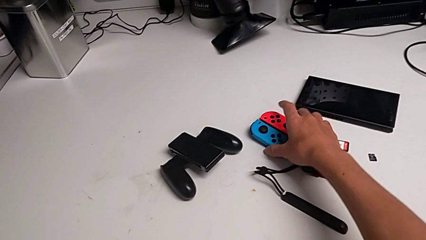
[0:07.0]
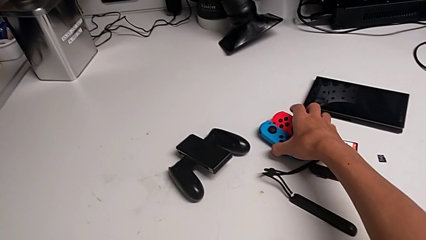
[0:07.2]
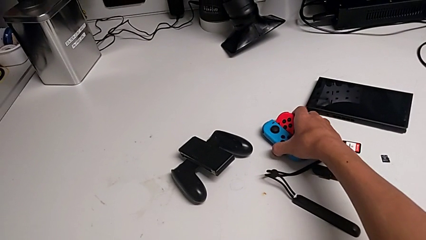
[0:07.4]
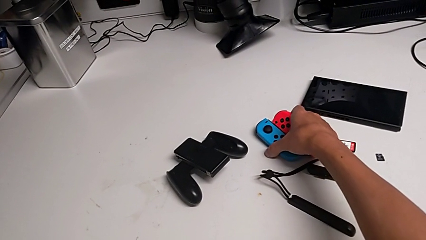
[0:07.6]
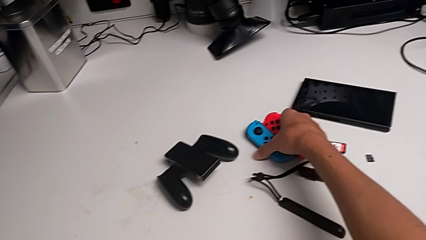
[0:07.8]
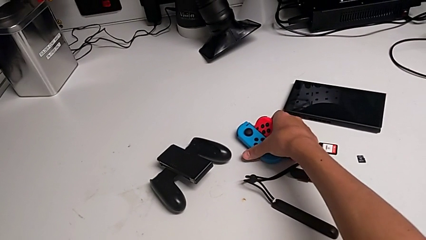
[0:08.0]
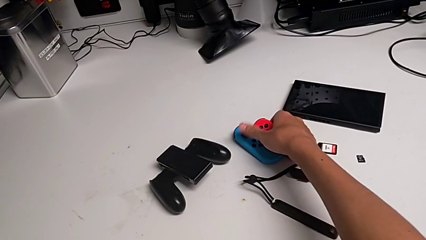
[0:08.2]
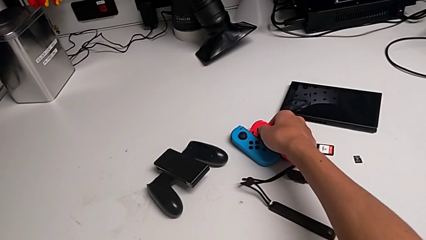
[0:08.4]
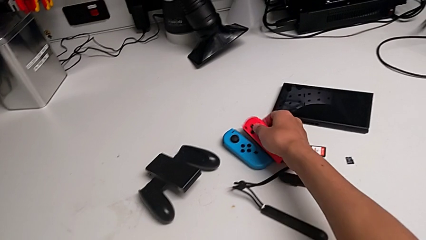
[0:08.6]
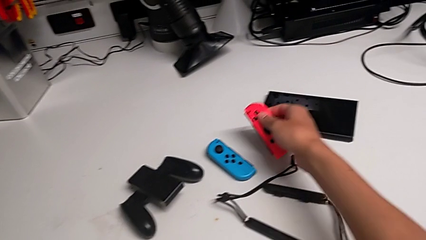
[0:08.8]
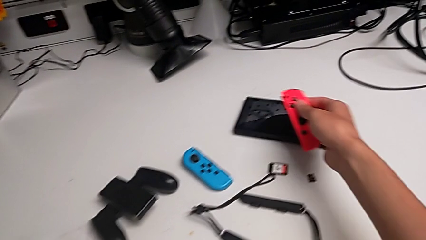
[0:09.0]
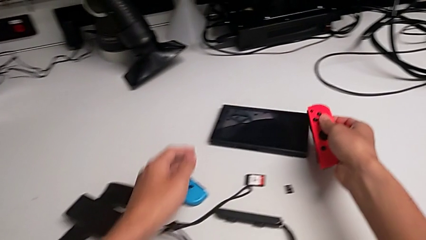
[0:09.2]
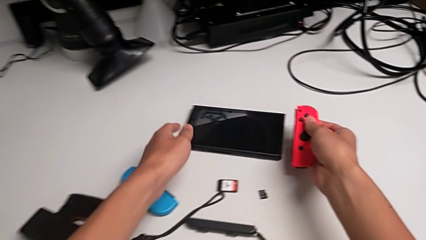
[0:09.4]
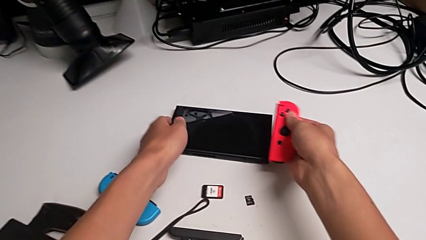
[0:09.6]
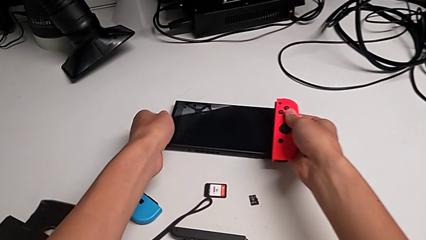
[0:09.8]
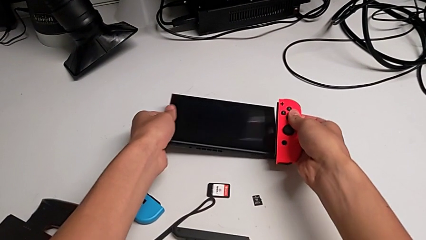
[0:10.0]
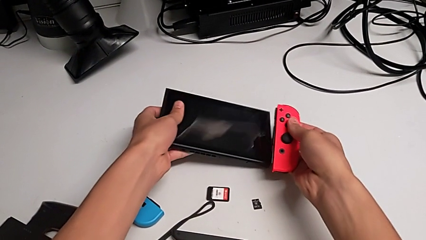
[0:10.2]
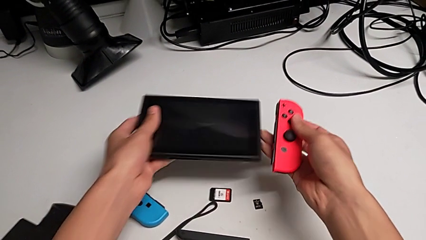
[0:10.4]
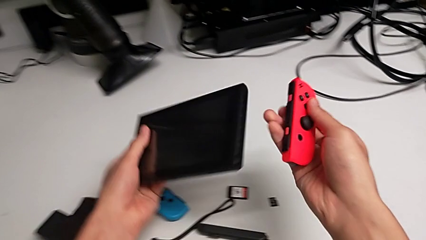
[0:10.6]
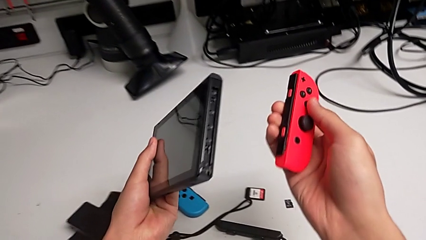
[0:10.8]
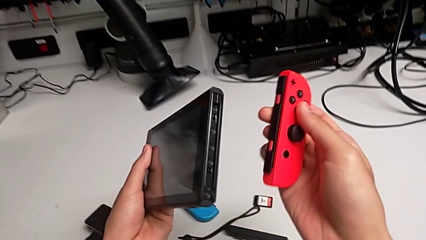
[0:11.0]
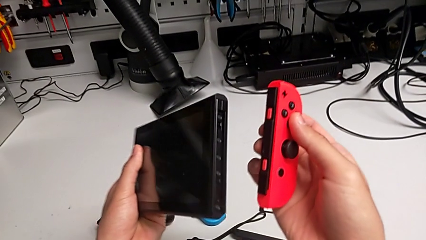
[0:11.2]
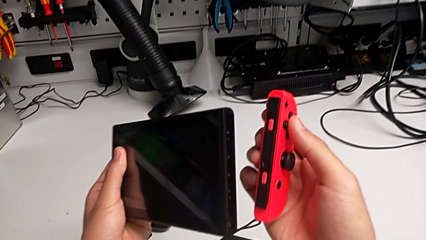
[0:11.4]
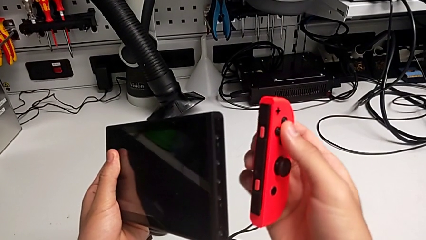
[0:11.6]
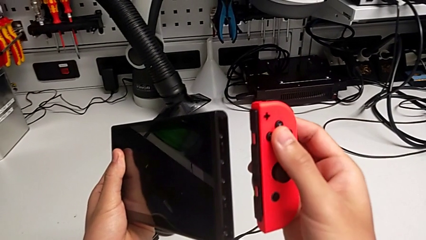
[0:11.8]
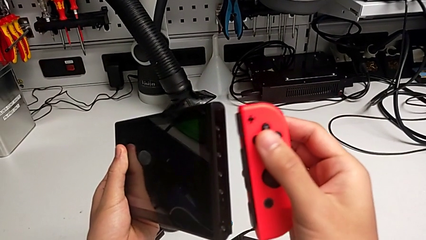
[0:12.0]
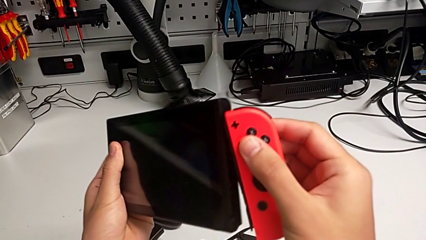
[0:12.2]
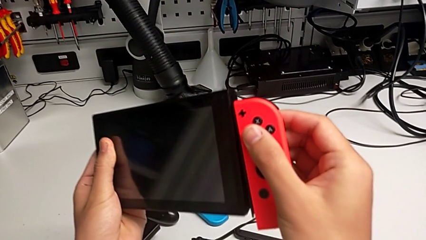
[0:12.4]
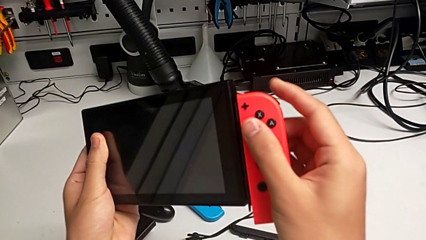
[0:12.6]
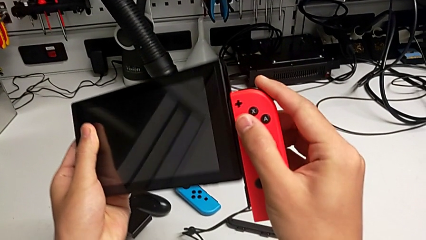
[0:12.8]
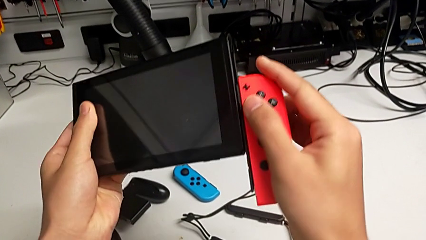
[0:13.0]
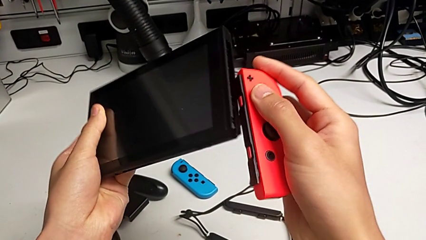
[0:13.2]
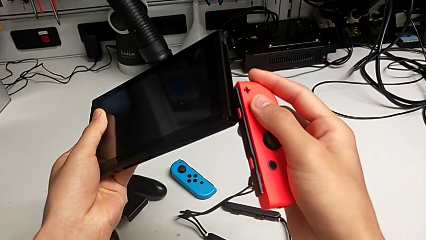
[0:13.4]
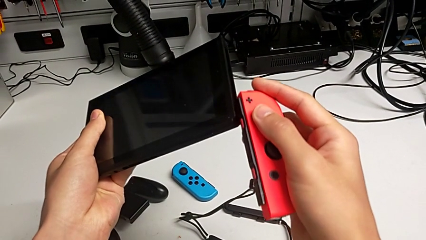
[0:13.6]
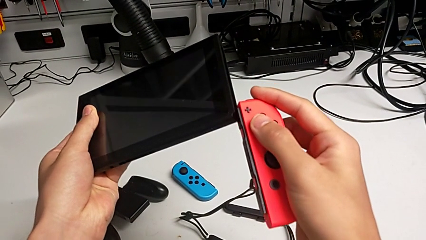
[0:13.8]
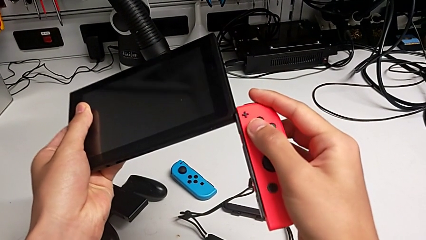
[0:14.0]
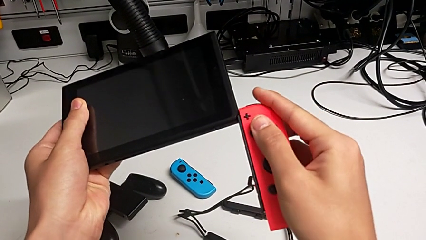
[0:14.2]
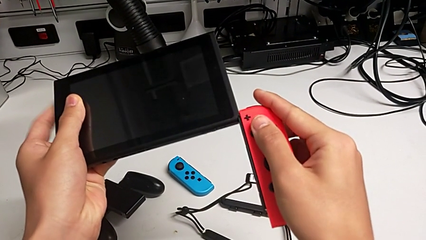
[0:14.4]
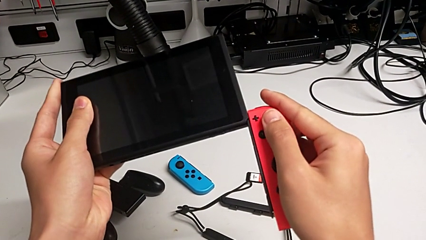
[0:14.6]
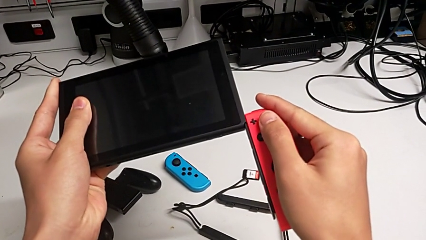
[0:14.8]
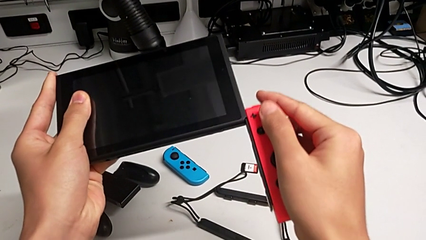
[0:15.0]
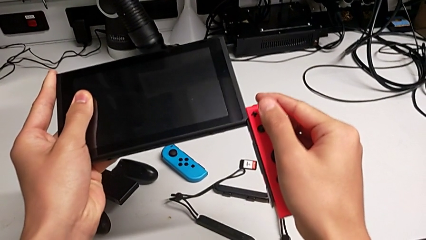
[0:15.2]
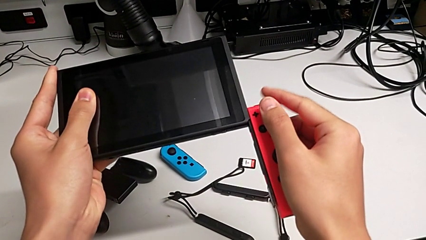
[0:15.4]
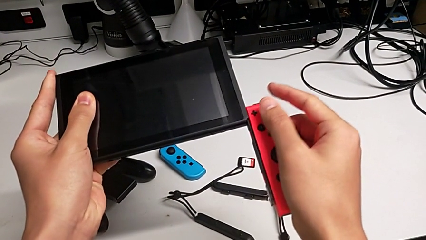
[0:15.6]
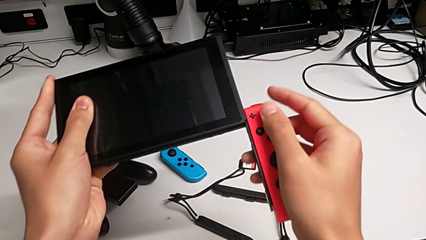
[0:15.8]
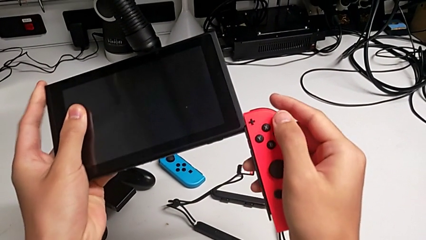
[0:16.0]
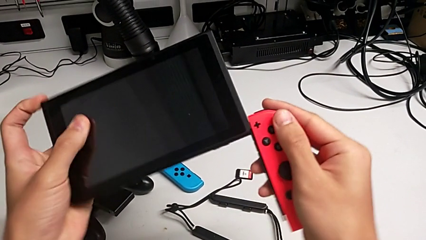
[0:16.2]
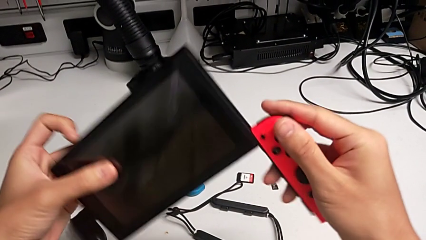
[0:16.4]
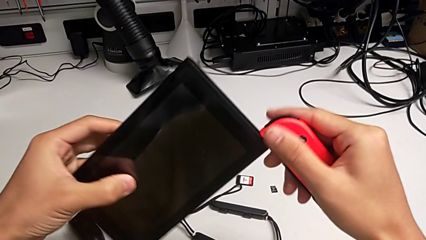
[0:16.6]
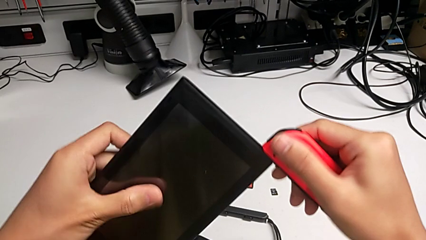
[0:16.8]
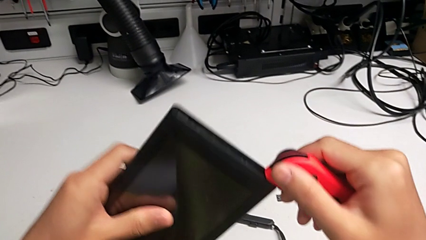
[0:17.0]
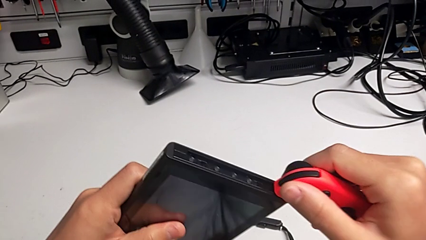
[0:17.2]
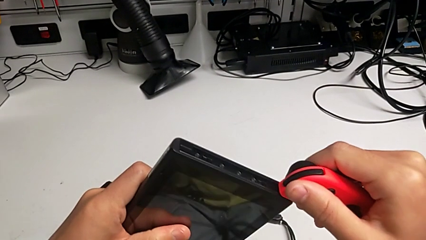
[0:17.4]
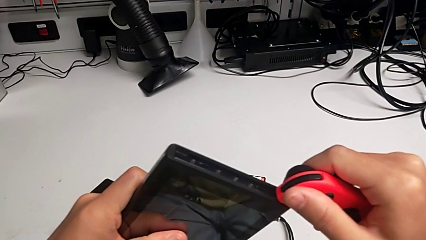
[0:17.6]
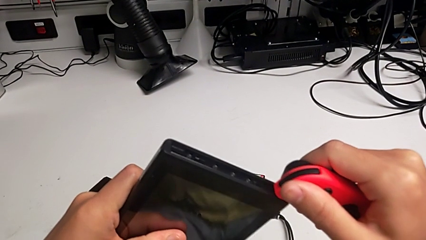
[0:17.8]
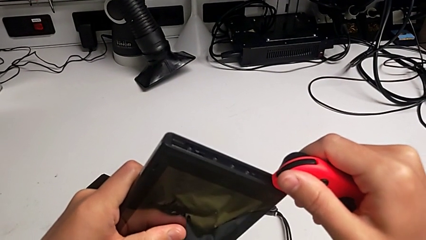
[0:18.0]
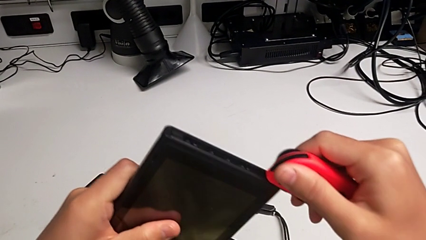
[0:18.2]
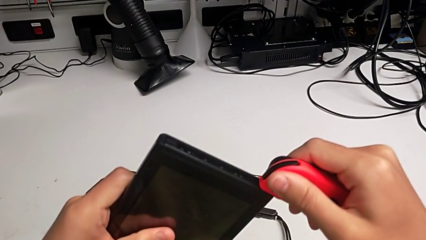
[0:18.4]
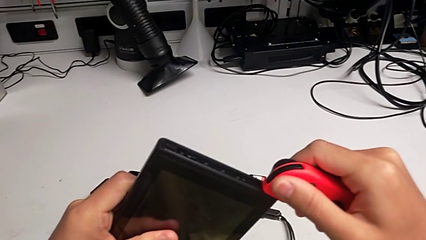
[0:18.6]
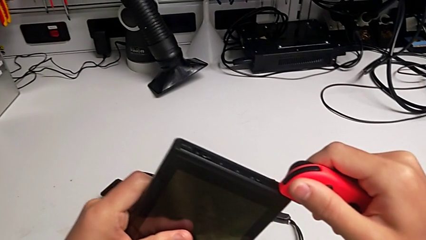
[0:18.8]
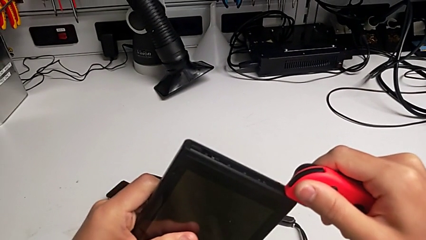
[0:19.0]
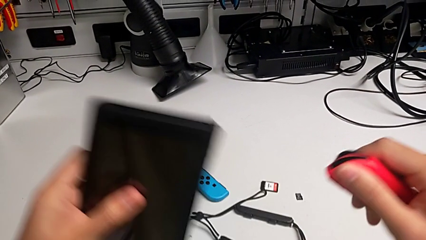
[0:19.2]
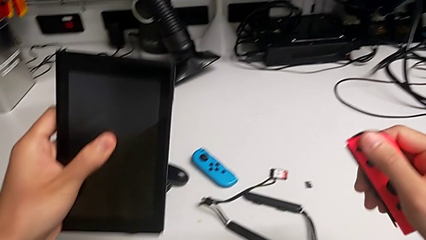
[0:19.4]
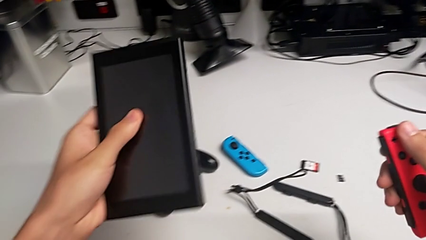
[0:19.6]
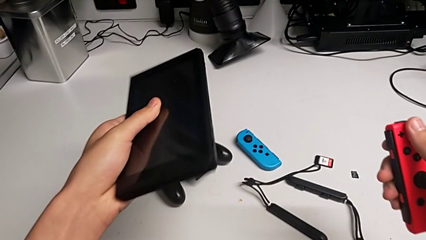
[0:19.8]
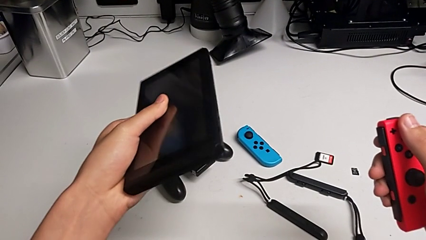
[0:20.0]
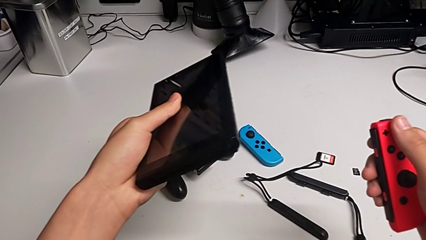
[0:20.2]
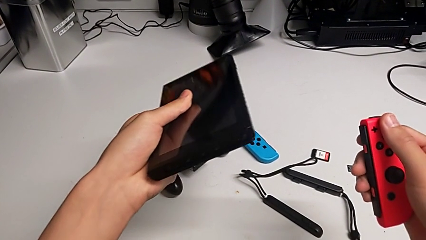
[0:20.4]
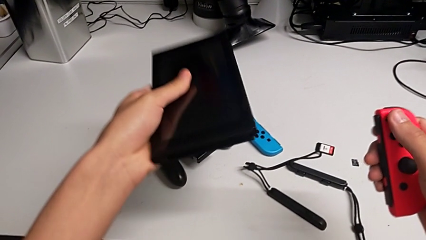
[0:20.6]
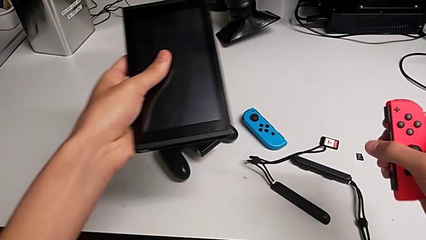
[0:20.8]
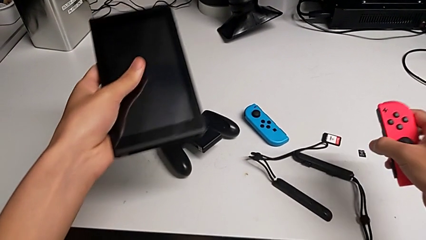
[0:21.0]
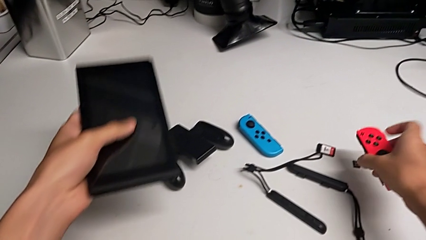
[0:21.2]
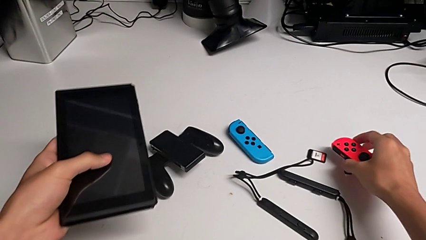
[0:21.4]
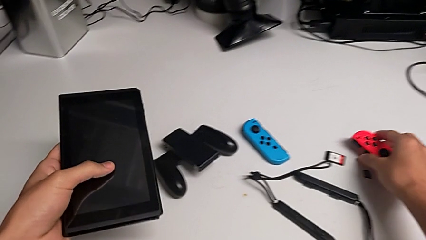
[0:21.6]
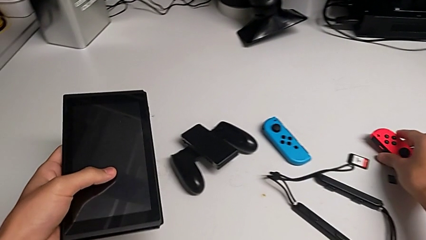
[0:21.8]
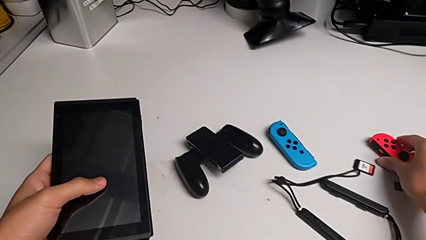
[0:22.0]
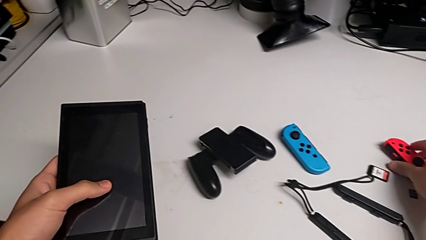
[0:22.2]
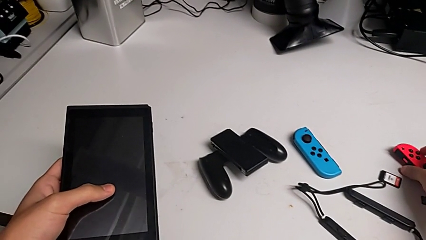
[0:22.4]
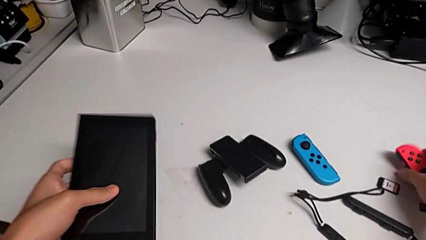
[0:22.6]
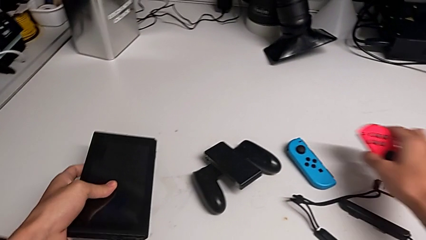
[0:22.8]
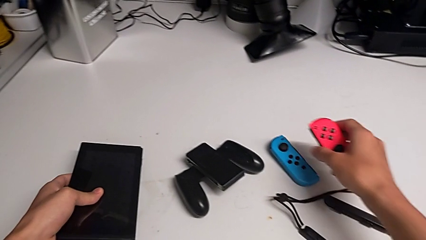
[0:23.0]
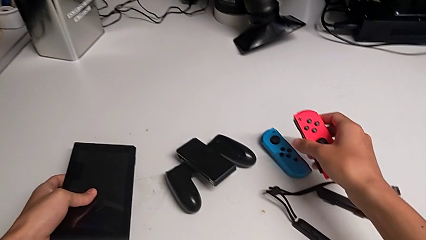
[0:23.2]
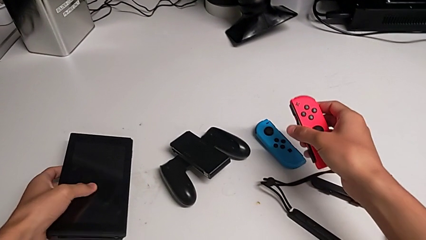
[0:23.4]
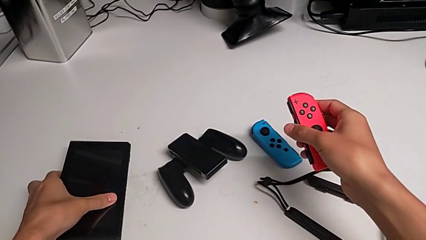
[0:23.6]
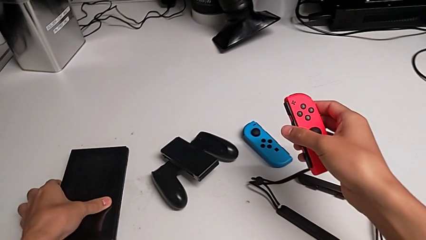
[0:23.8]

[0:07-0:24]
The camera wearer is inserting the joy-con controllers into the handheld mode. They lift the red Joy-Con controller, wrongly grab, lift and inspect the Nintendo Switch, wrongly place the red Joy-Con controller and slide it, withdraw it, place it and lift it.
